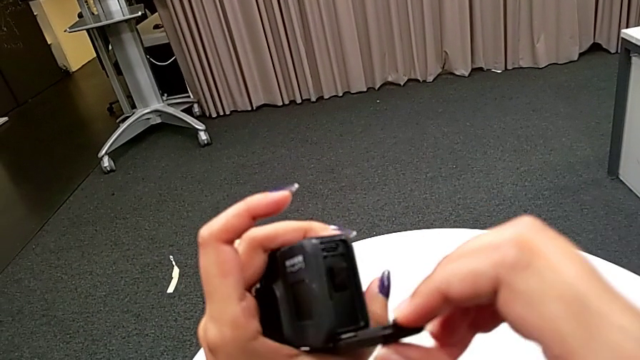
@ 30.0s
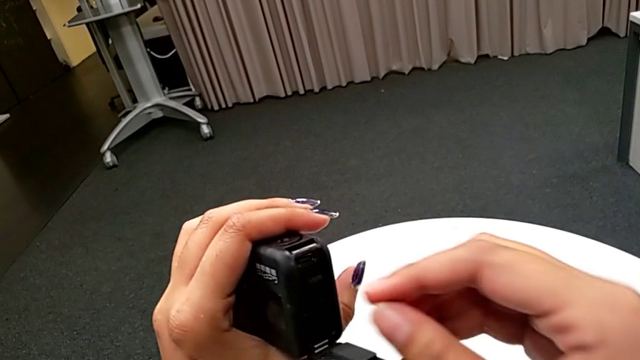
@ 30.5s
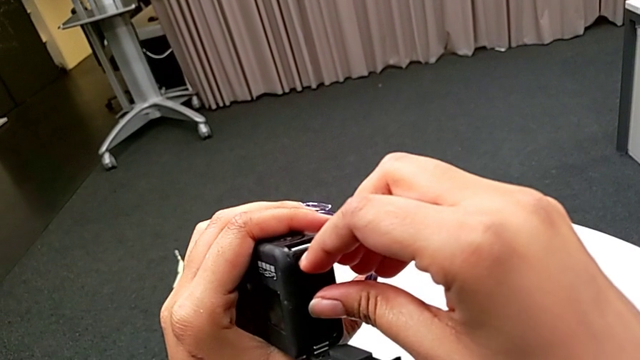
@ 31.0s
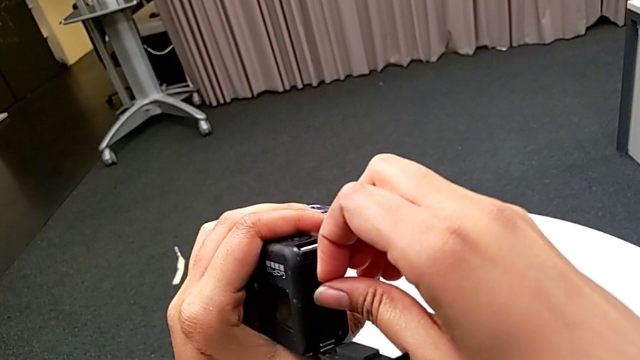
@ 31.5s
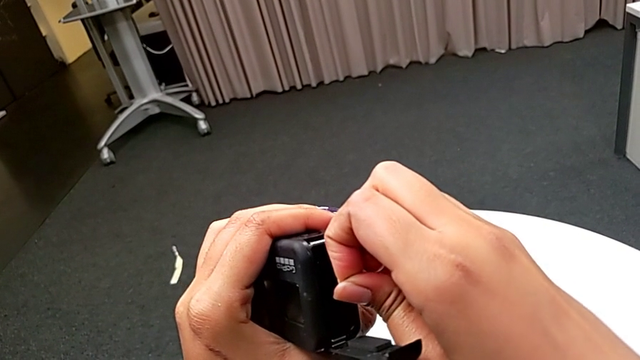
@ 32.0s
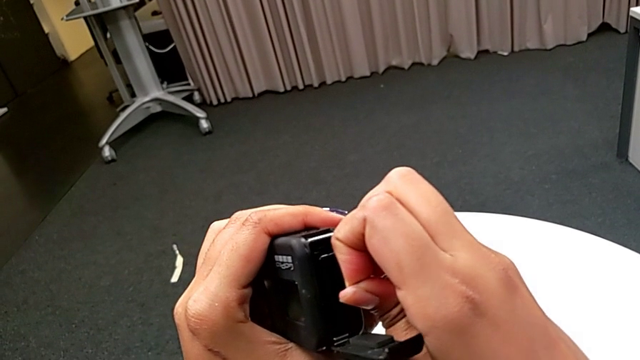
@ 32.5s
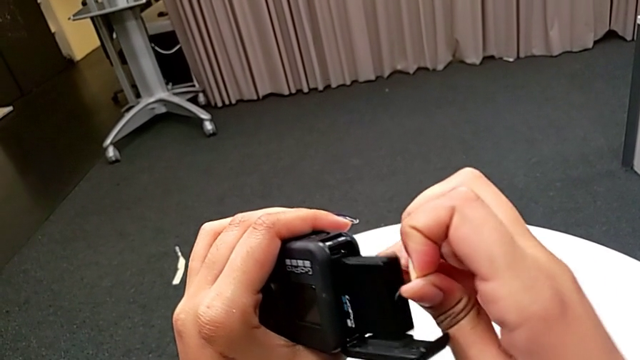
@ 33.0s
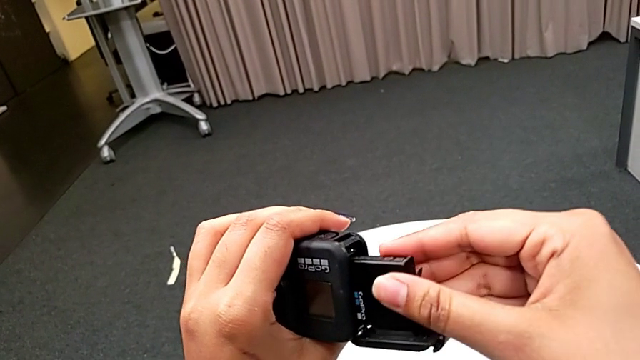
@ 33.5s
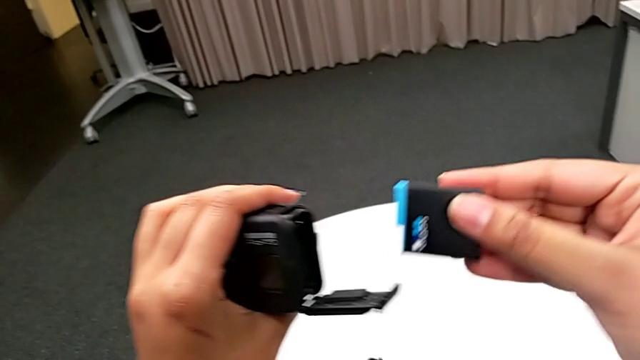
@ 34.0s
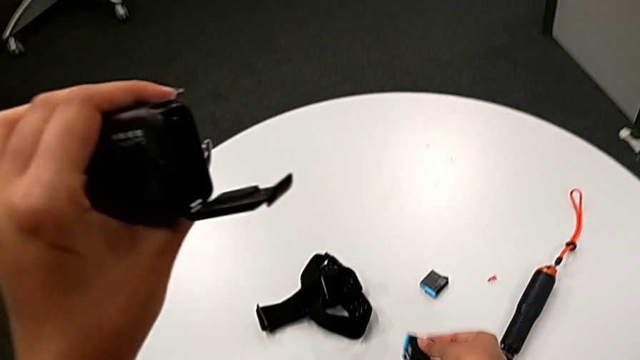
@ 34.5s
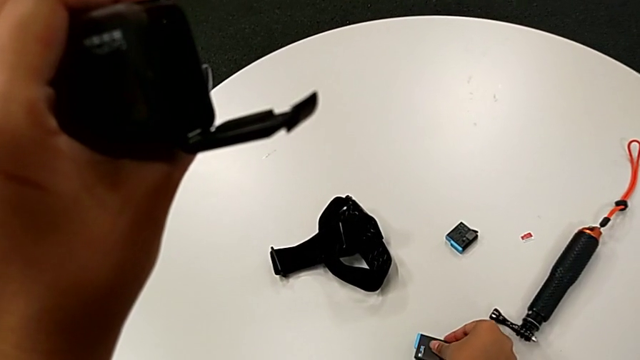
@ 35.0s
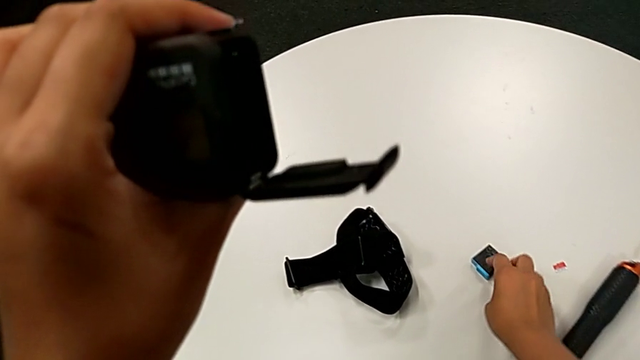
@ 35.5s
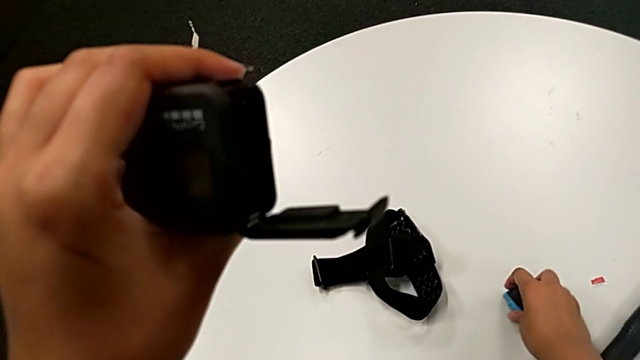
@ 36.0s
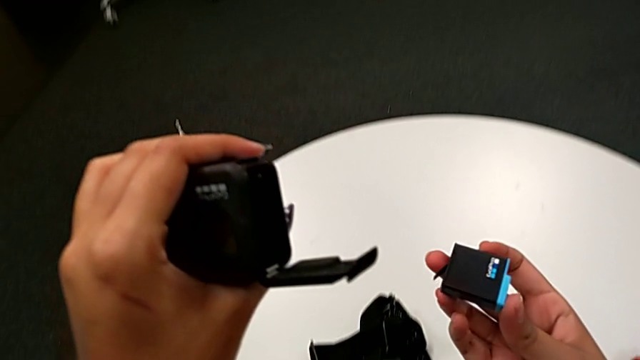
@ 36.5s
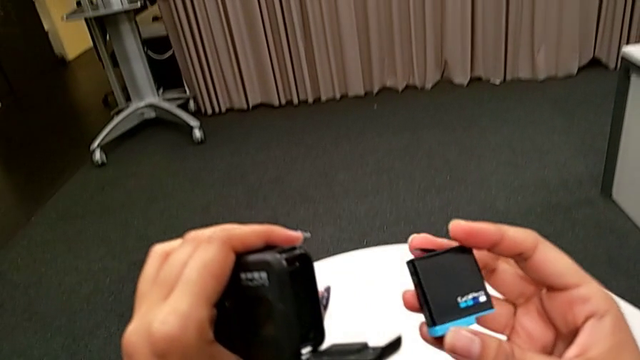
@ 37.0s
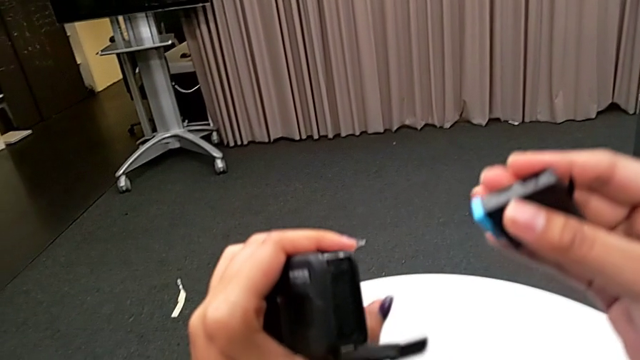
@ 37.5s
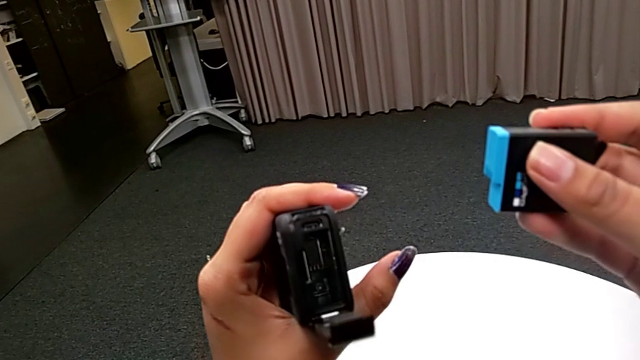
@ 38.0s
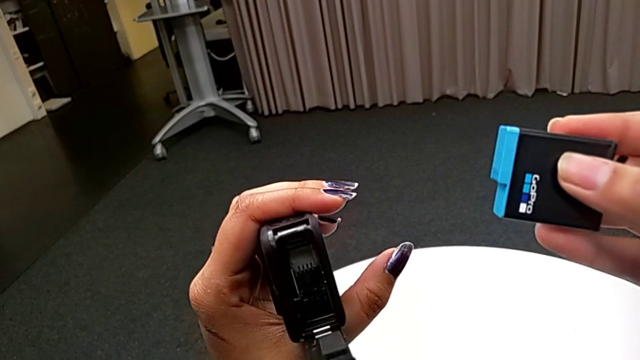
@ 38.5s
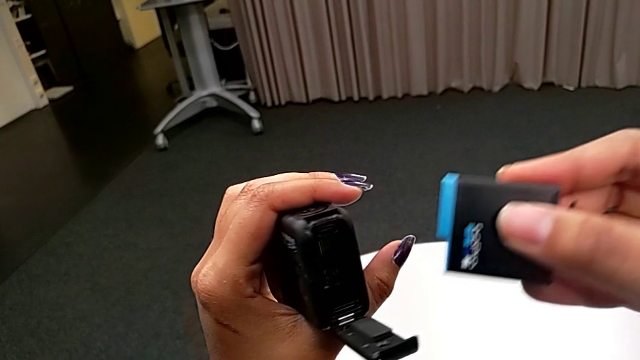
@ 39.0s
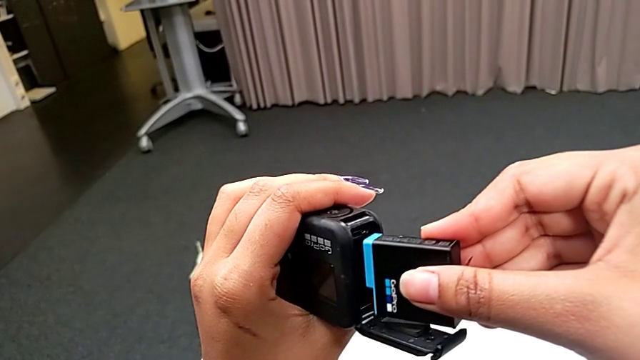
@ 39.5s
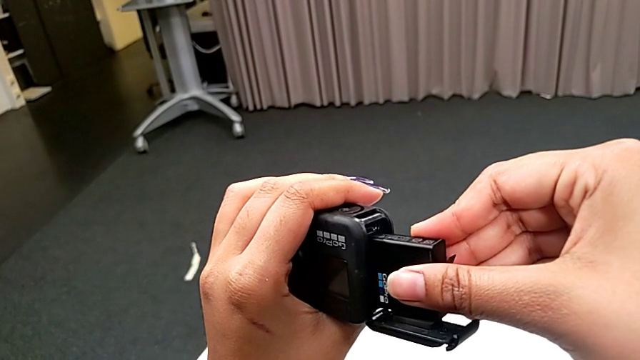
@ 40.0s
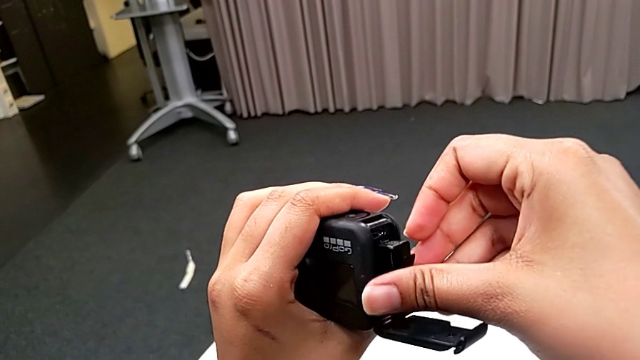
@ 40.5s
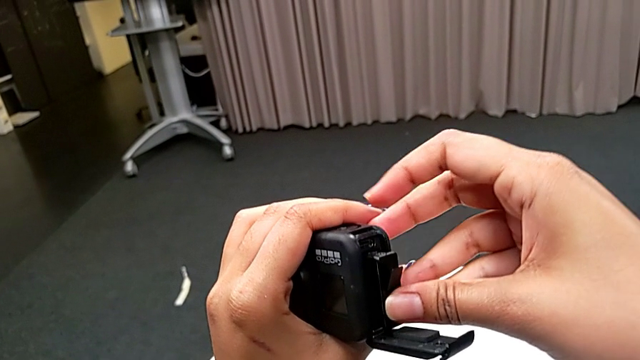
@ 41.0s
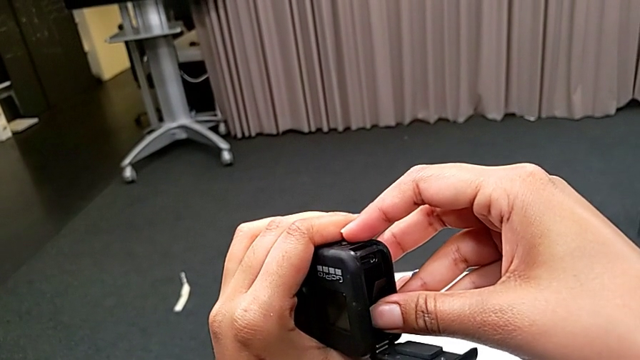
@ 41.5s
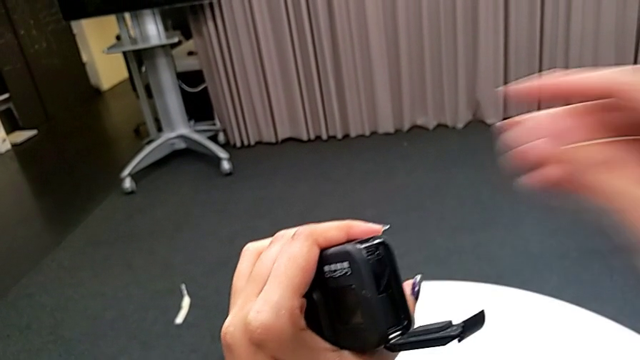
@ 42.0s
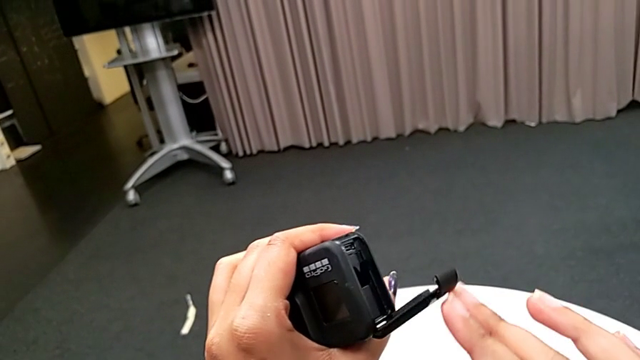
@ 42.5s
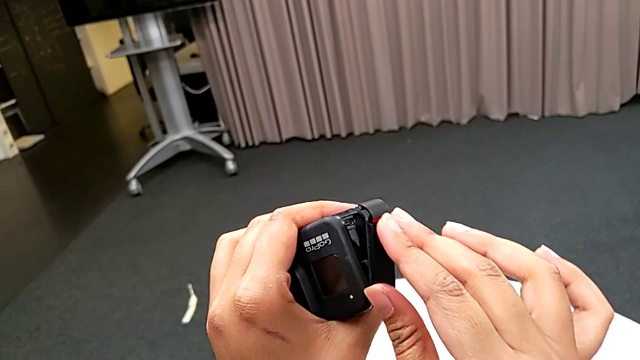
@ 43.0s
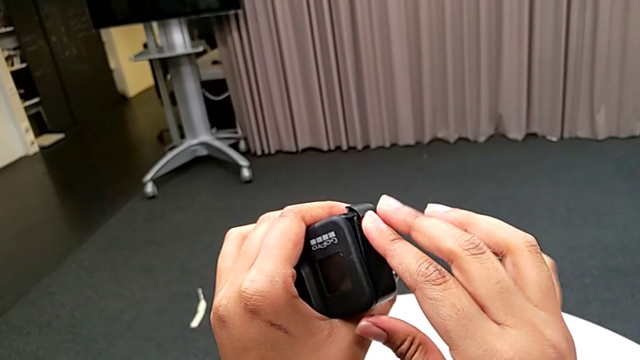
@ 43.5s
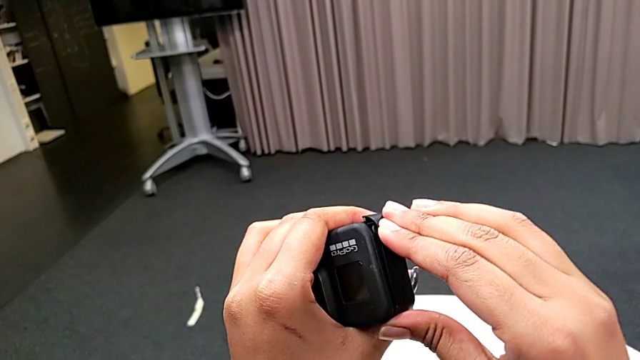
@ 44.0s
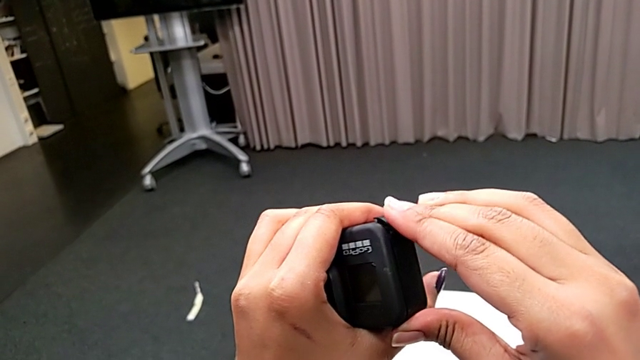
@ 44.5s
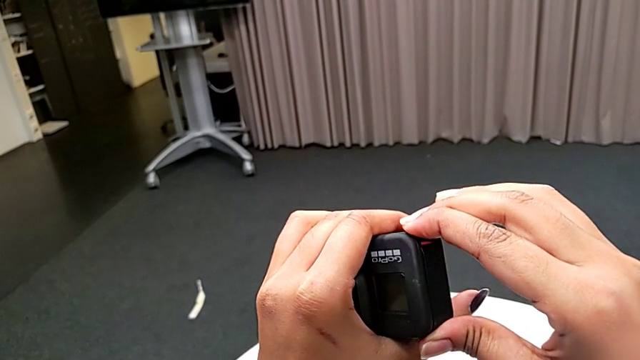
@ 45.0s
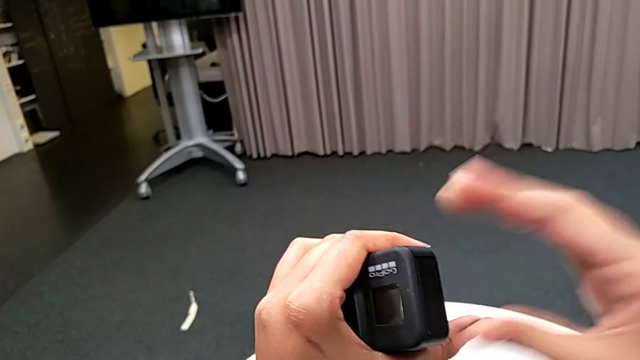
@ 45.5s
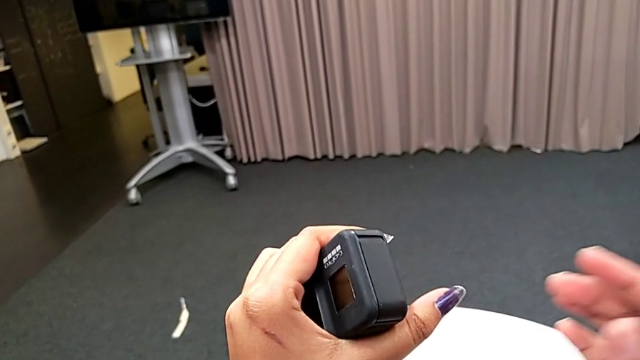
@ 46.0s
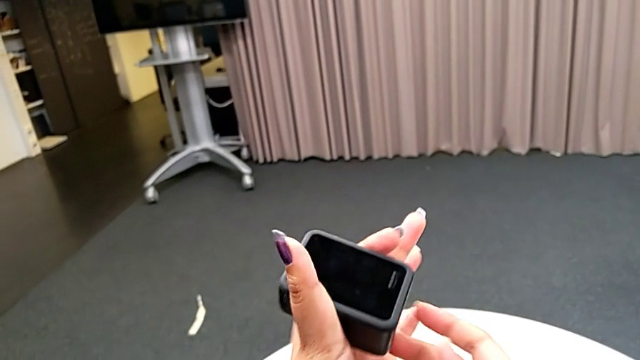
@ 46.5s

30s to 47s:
The camera wearer is exchanging the battery of the GoPro. They pull the battery, place it, grab the new battery, lift it, insert it and close the battery door.

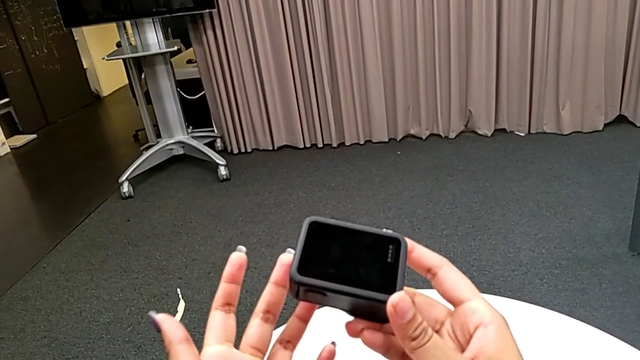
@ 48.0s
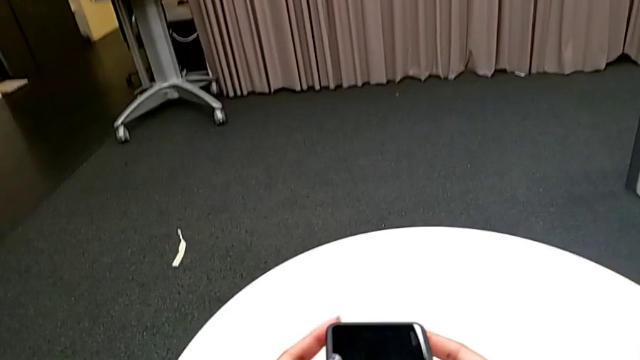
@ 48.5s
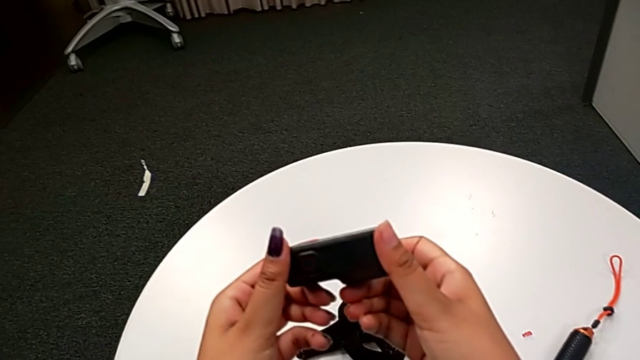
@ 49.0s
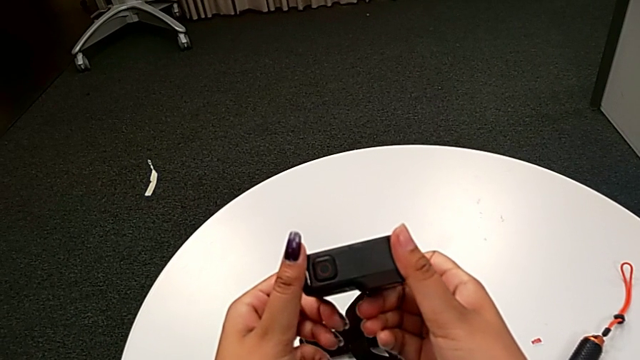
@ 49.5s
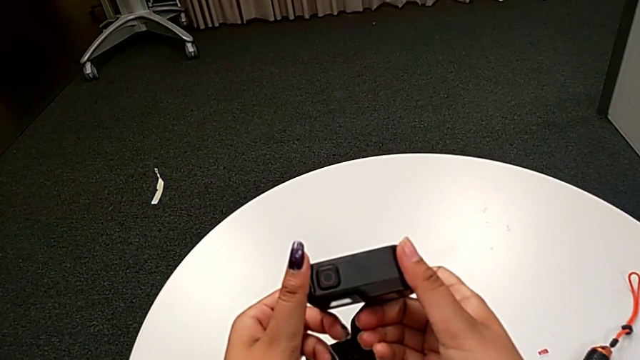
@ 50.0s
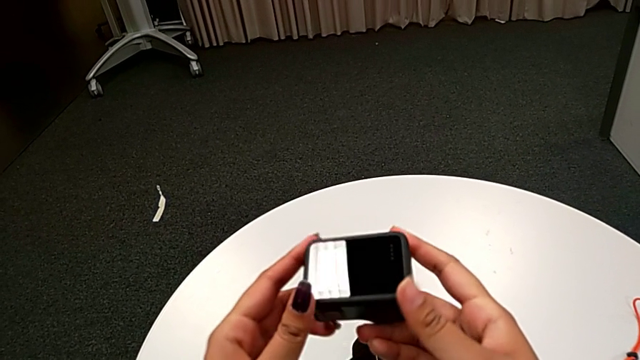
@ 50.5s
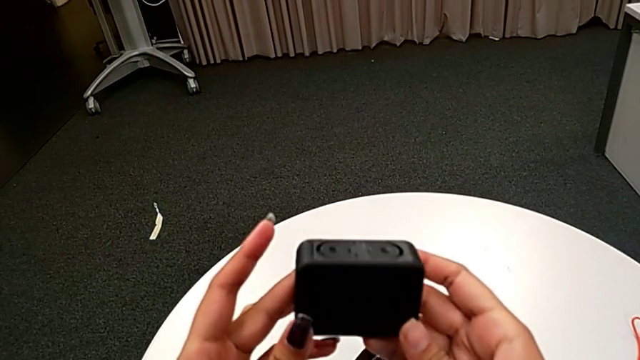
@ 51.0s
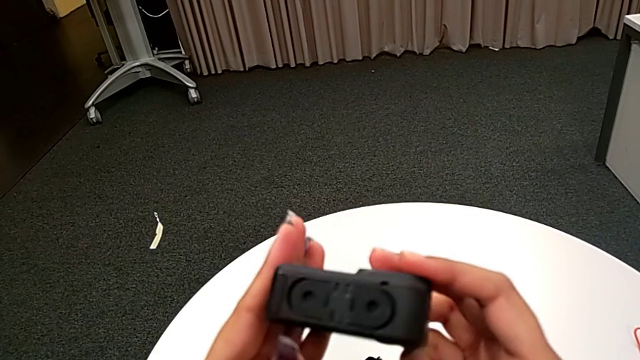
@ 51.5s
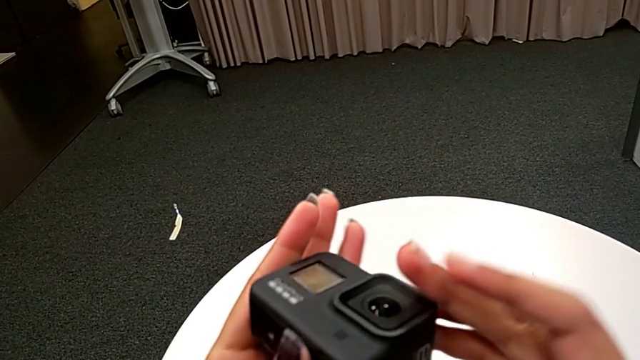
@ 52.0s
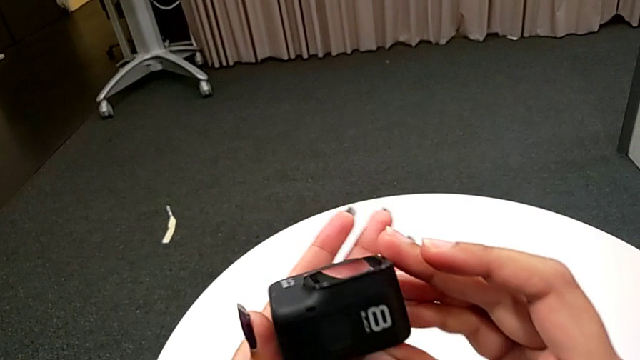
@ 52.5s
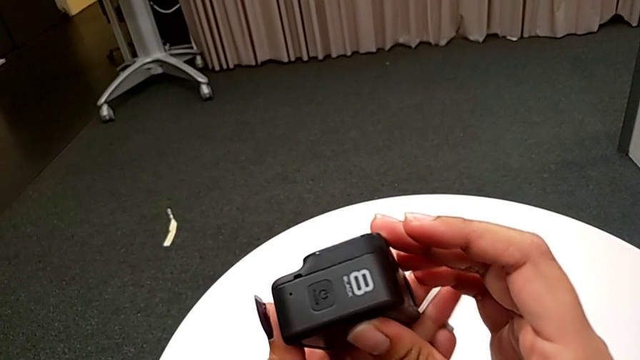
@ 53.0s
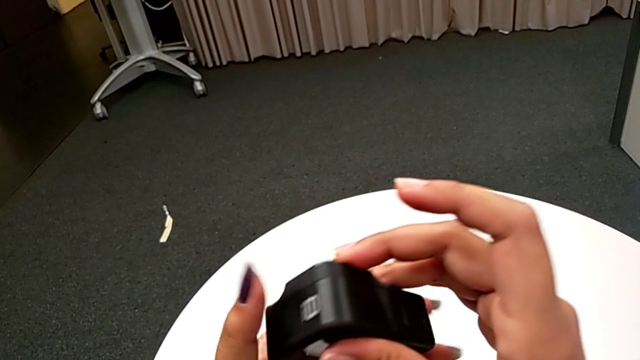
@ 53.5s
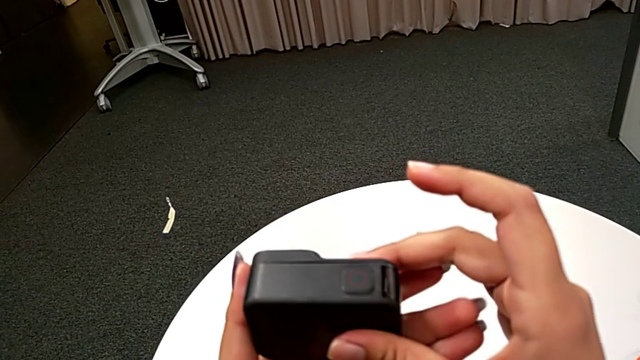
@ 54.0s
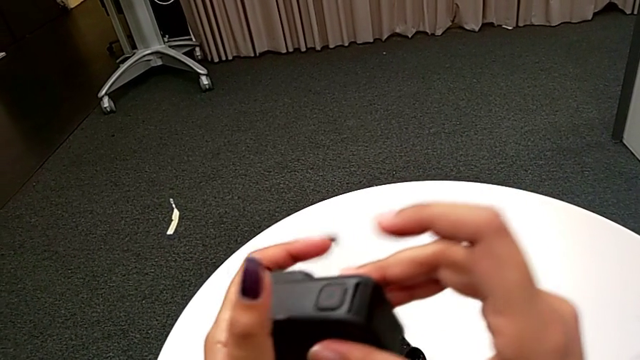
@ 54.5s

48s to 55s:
The camera wearer is exchanging a new SD card into the GoPro. They inspect the GoPro.
